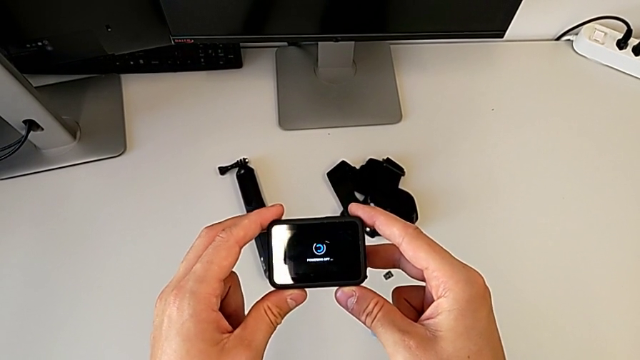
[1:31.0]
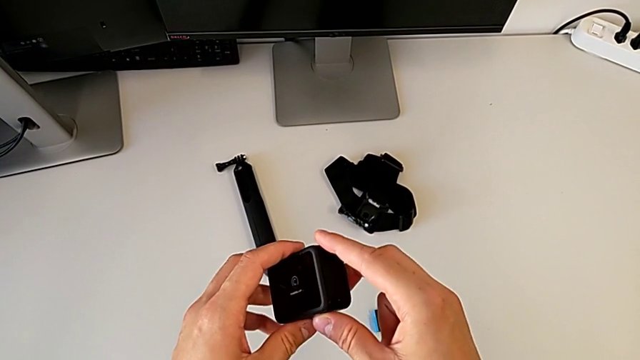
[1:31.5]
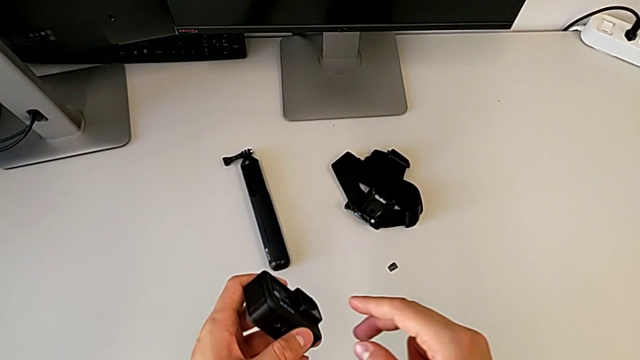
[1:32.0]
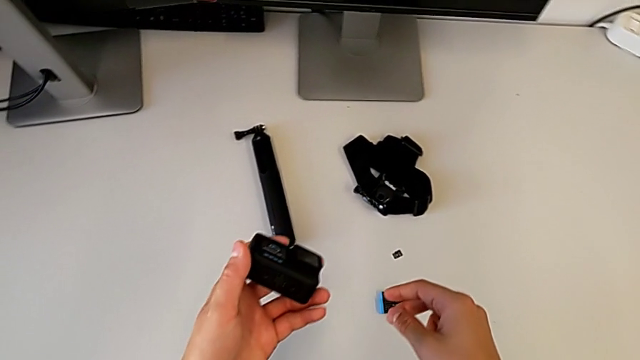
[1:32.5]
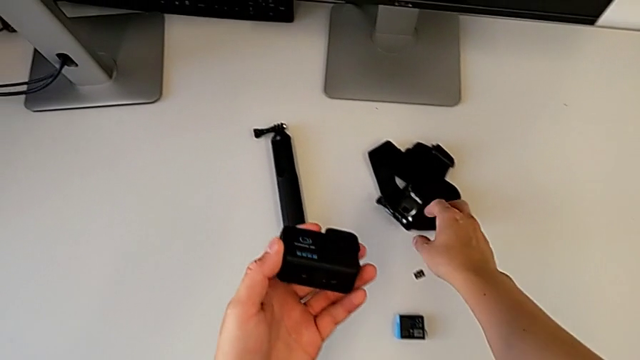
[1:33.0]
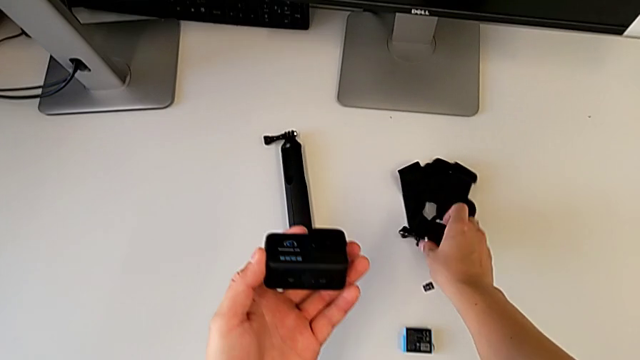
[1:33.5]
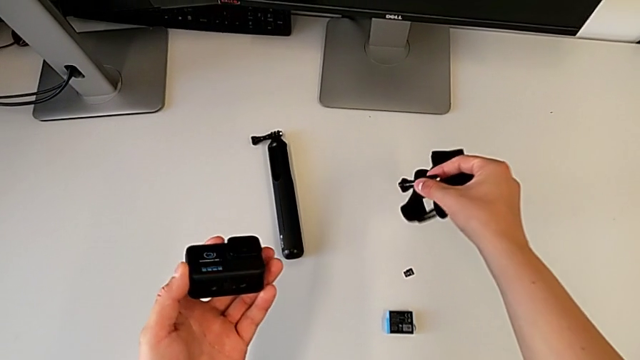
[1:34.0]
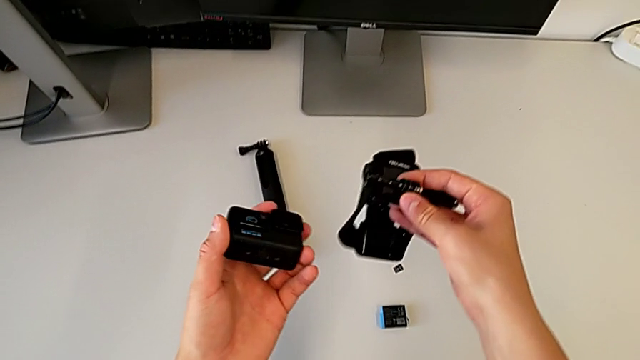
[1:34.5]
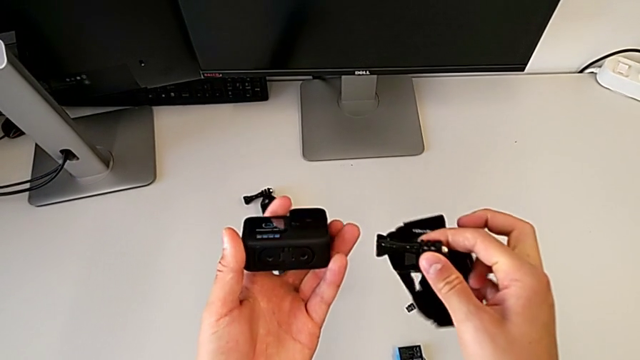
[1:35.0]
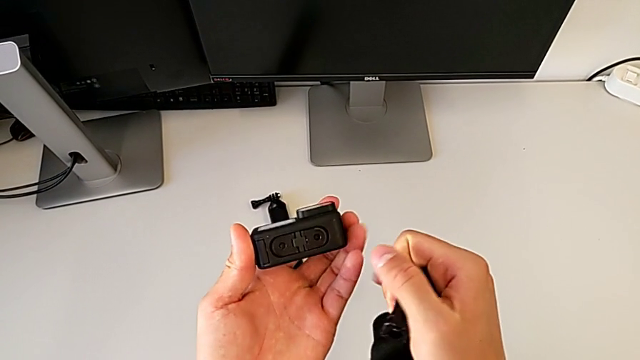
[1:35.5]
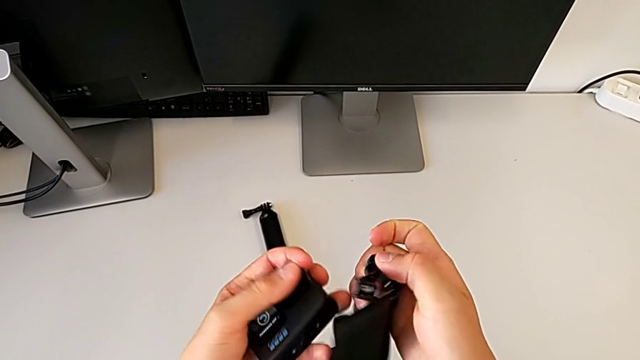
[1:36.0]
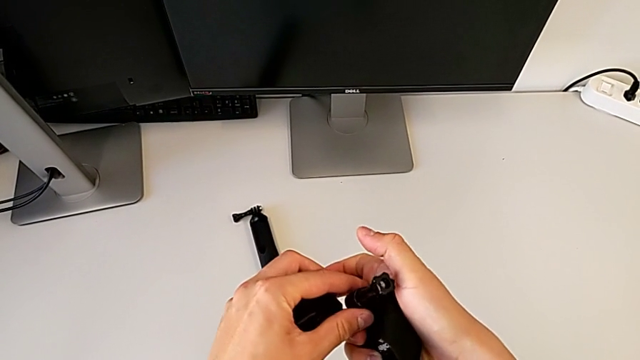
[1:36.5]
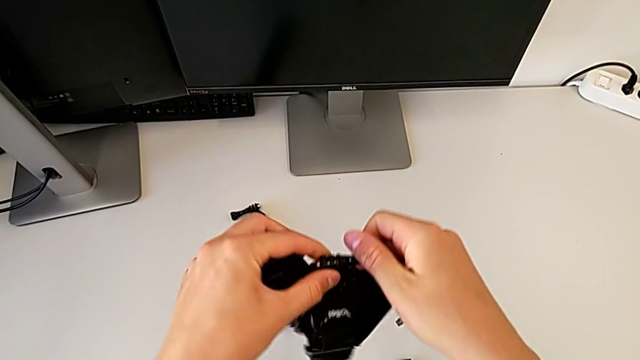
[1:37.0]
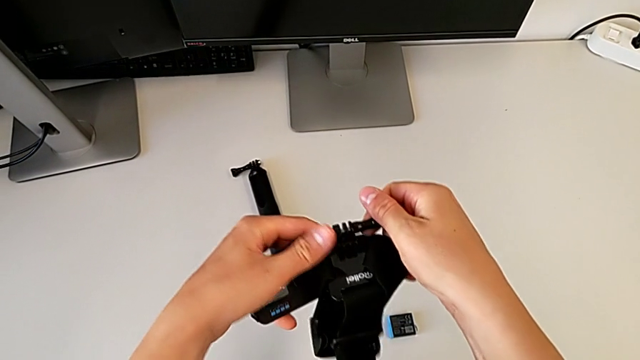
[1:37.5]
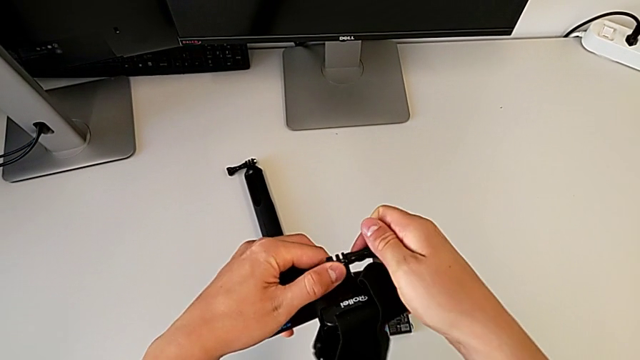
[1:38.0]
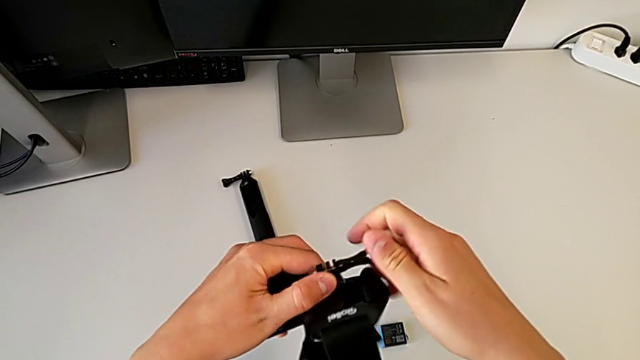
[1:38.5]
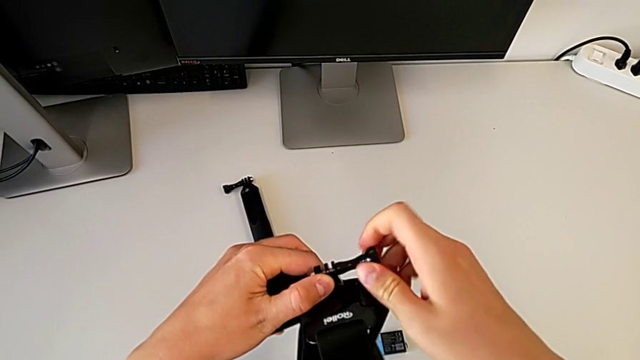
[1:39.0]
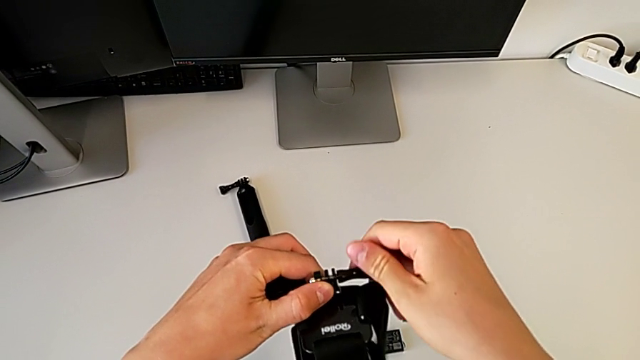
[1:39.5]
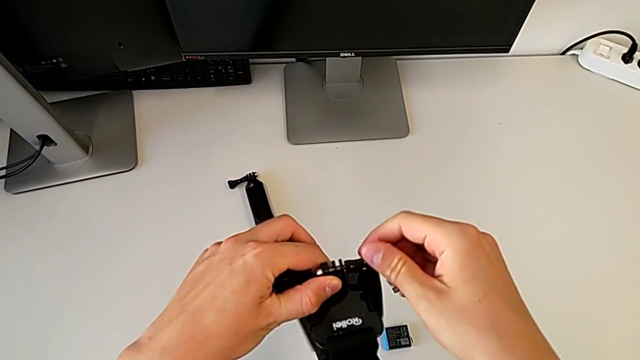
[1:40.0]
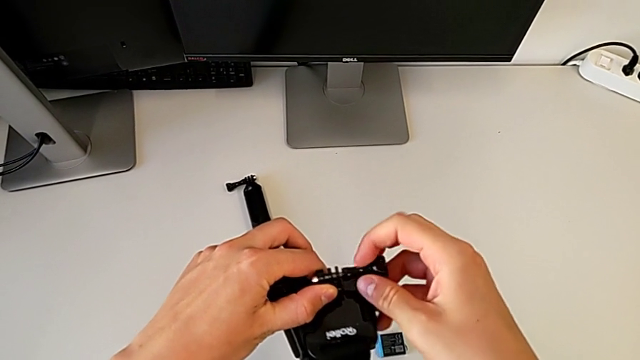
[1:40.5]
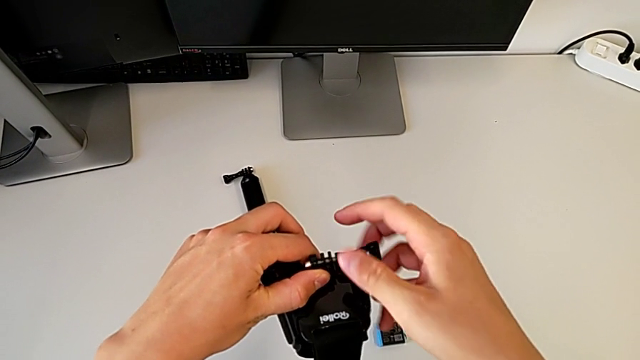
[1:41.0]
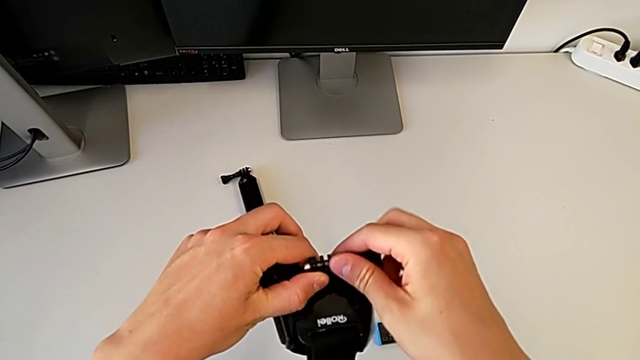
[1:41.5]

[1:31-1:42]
The camera wearer is mounting the GoPro on the strap. They grab the strap, inspect the GoPro and unscrew the screw.

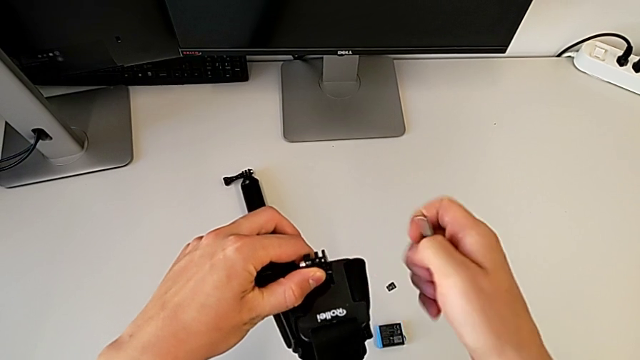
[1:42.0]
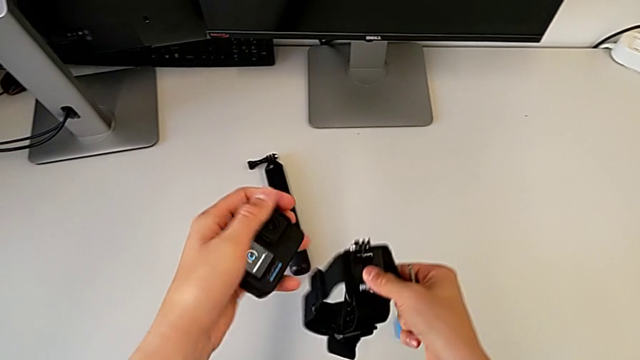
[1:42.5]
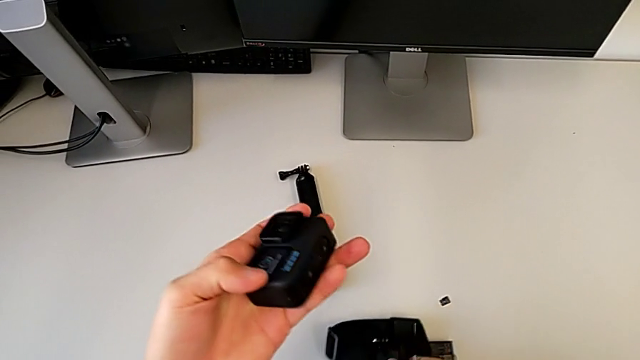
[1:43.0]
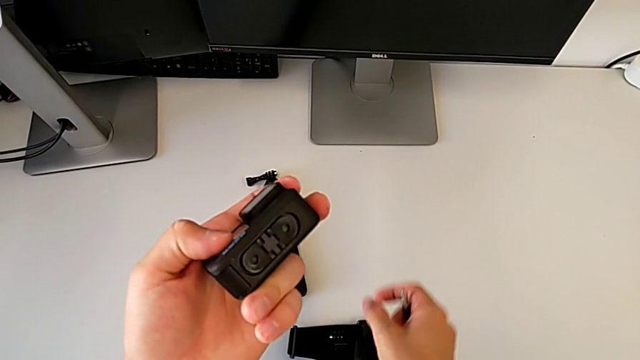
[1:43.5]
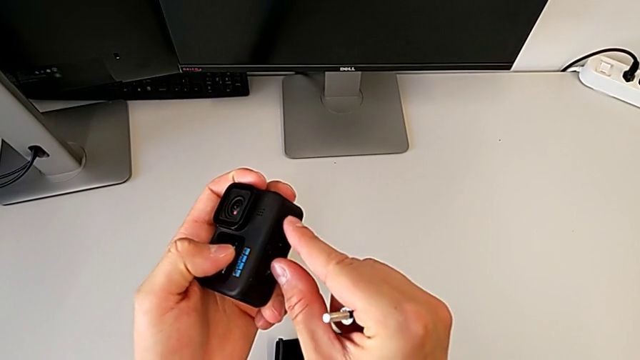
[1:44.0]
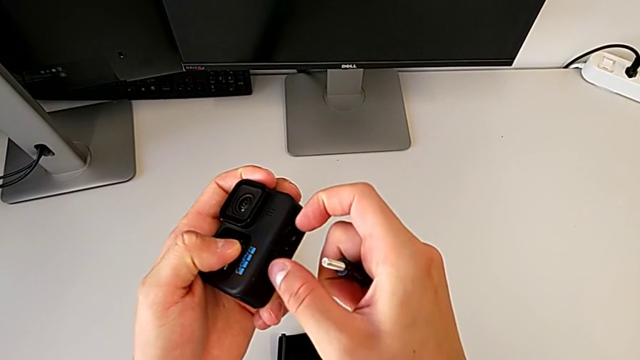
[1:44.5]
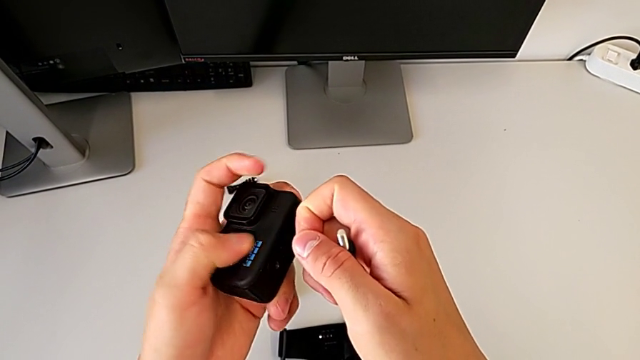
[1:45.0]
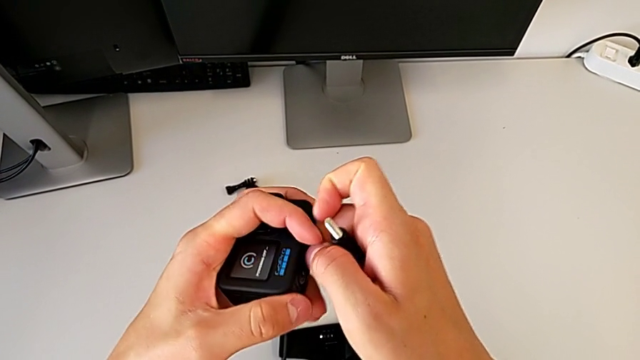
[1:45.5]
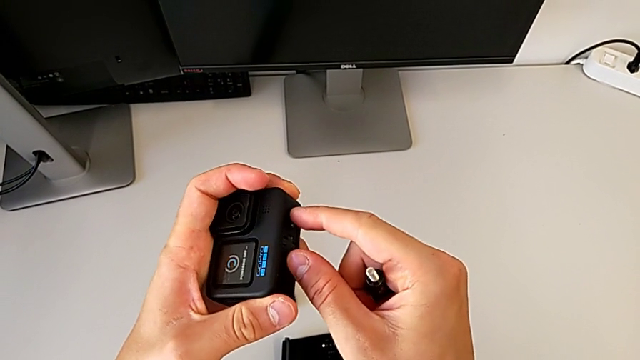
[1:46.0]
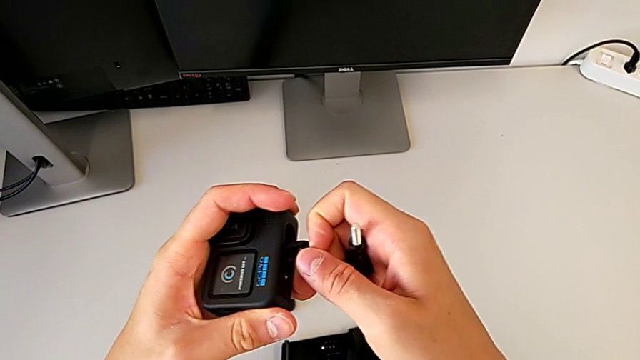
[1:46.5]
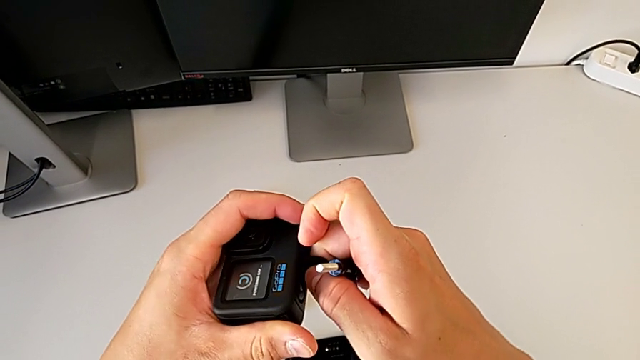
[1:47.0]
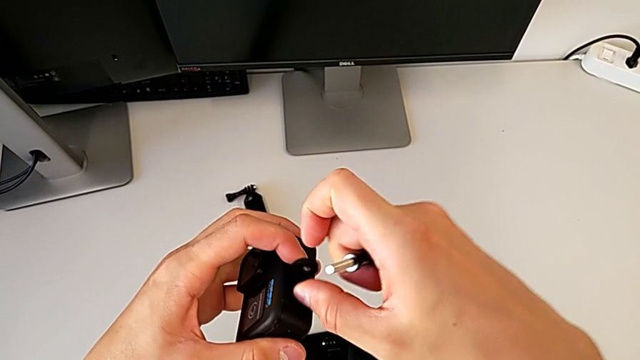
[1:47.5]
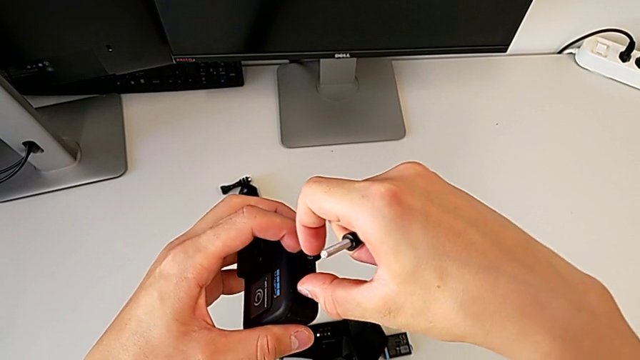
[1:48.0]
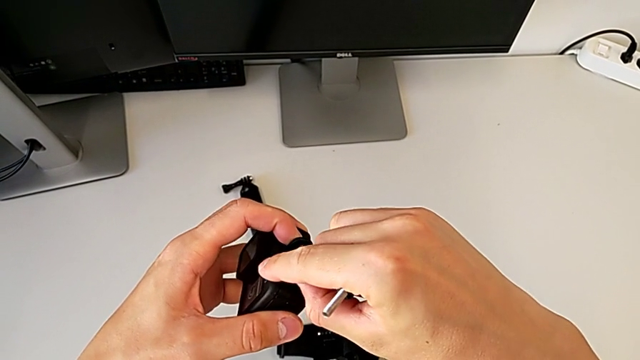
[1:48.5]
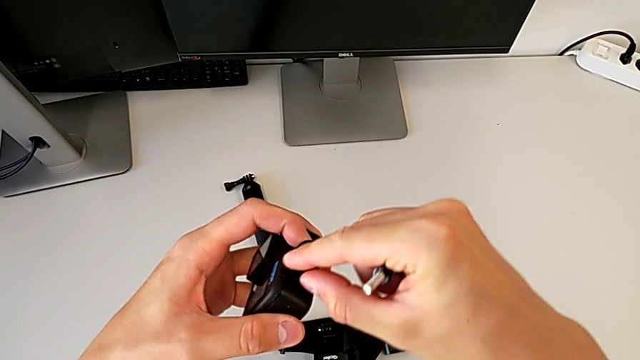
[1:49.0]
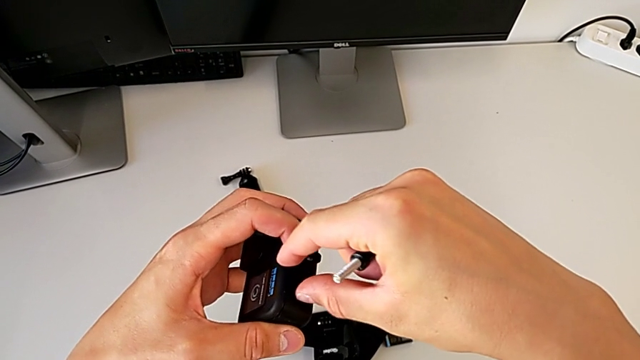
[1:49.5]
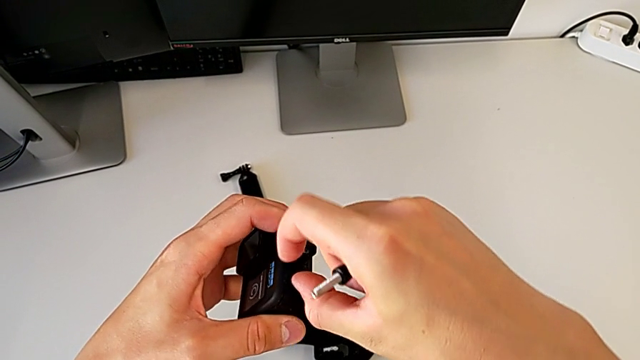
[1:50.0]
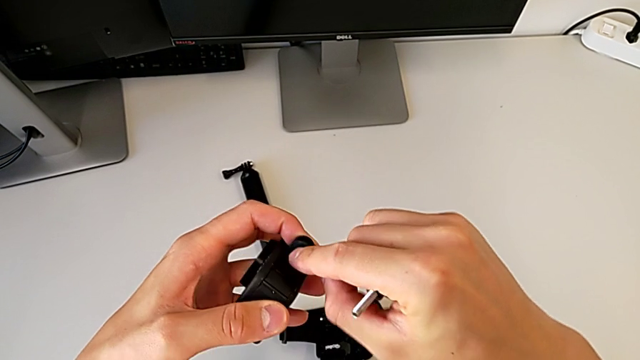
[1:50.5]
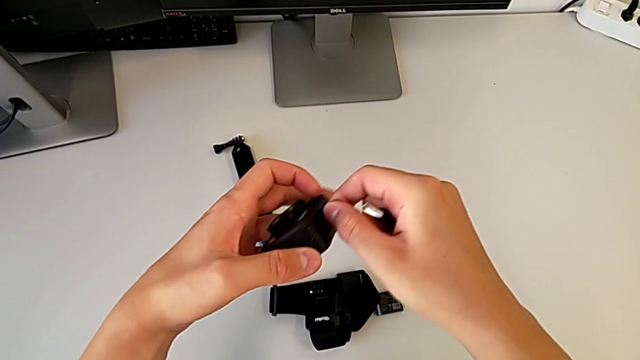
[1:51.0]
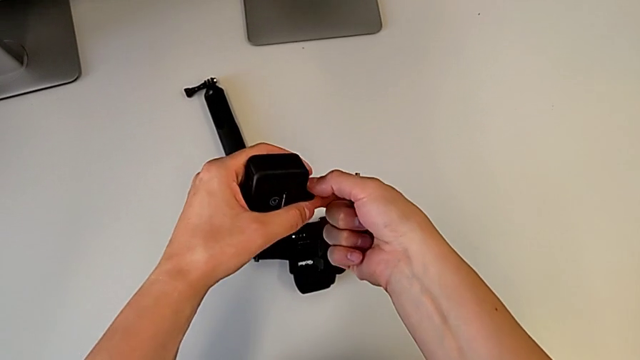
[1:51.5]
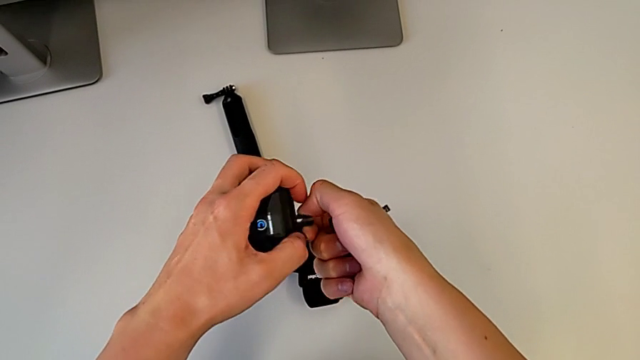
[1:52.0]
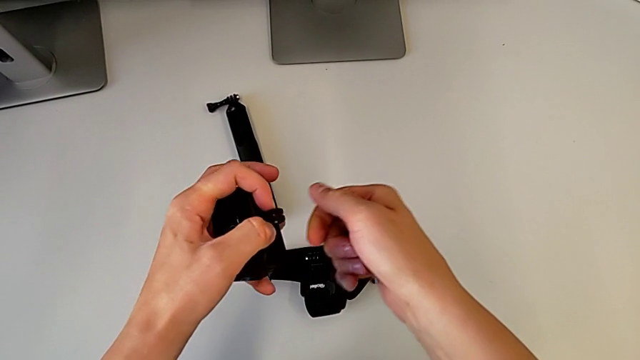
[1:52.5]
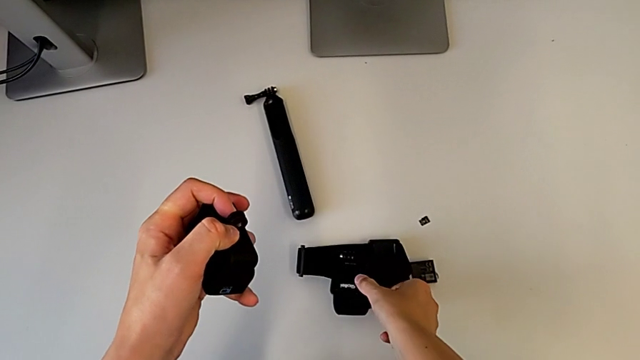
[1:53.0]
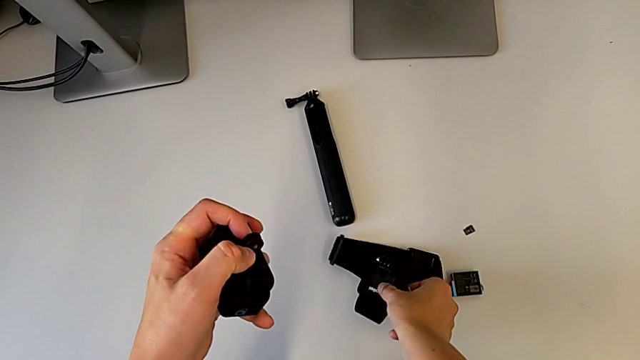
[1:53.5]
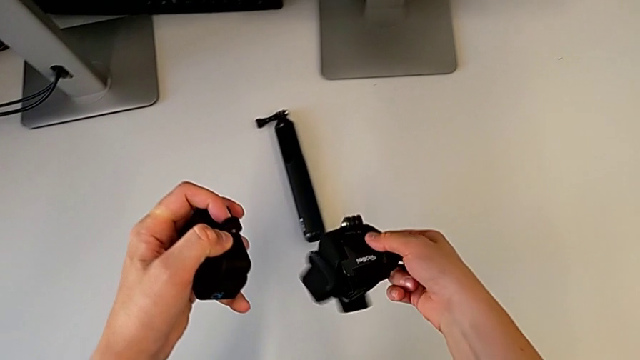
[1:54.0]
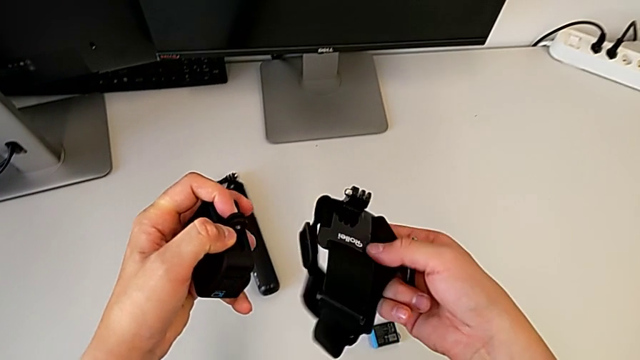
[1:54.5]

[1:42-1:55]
The camera wearer is mounting the GoPro on the strap. They place the strap, pull the mounting peg, align it and grab the strap.
